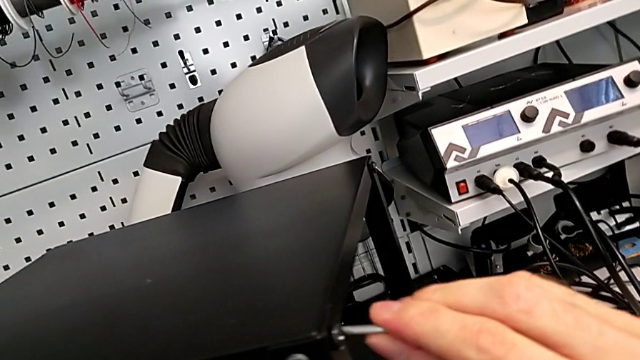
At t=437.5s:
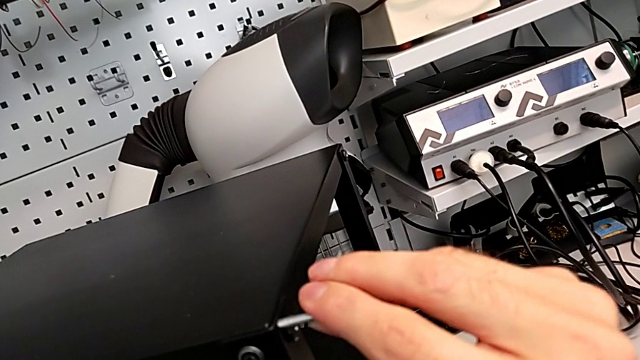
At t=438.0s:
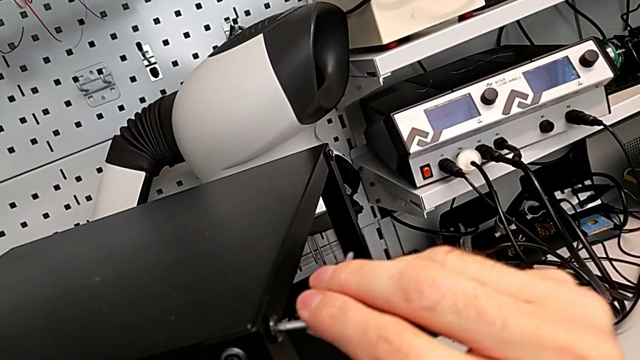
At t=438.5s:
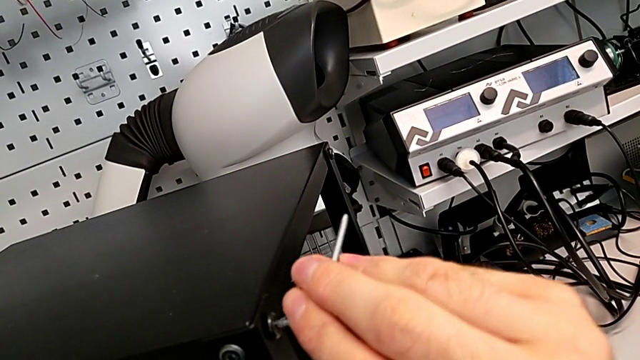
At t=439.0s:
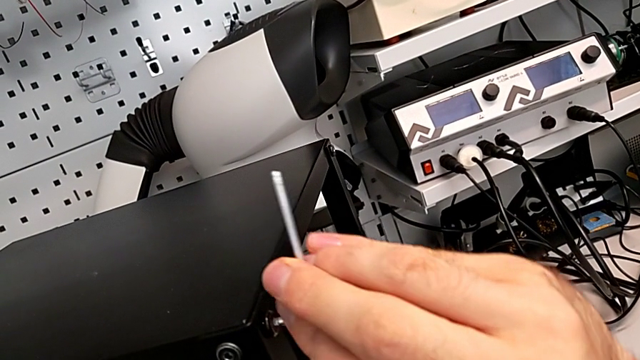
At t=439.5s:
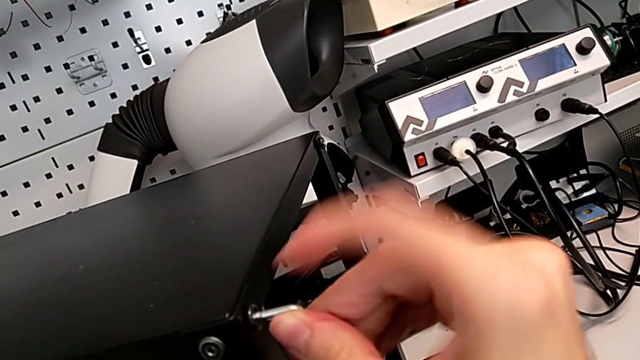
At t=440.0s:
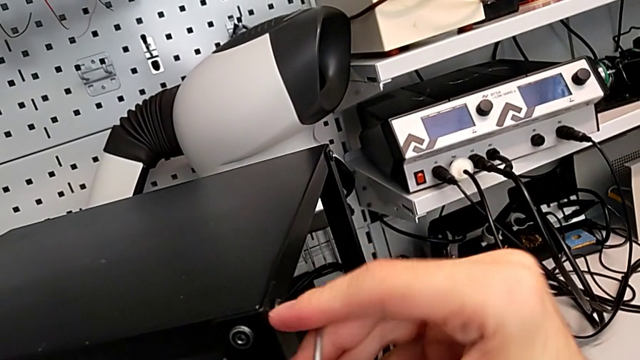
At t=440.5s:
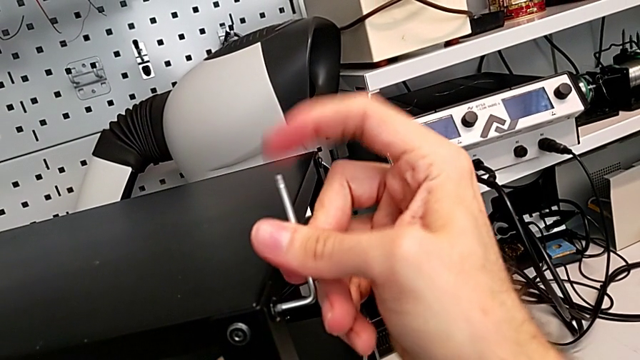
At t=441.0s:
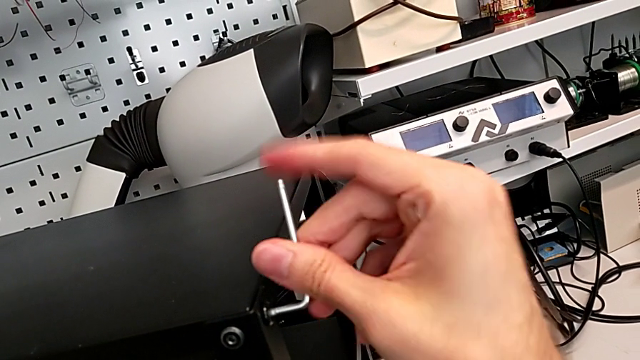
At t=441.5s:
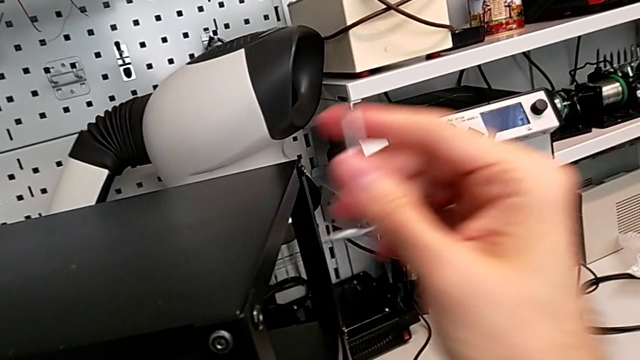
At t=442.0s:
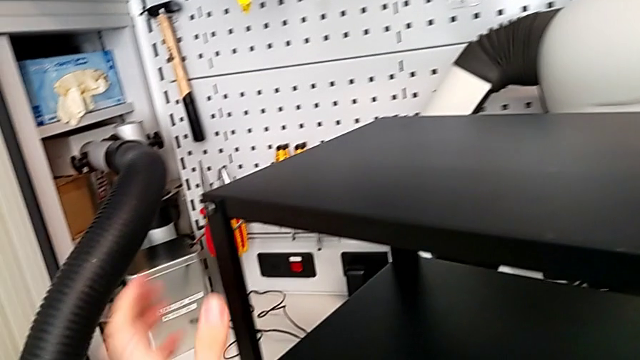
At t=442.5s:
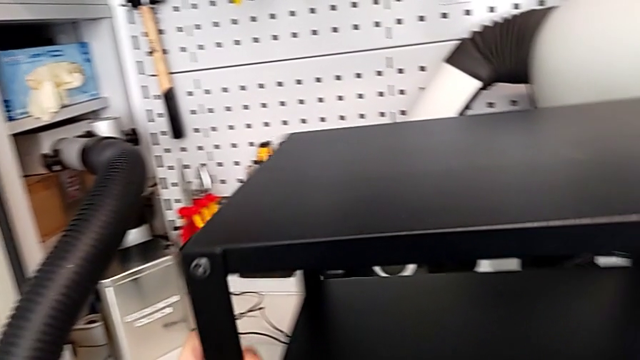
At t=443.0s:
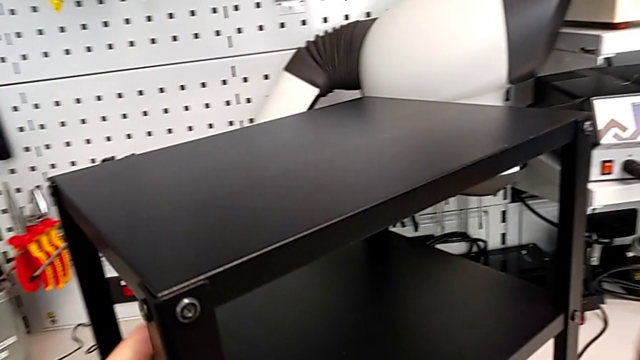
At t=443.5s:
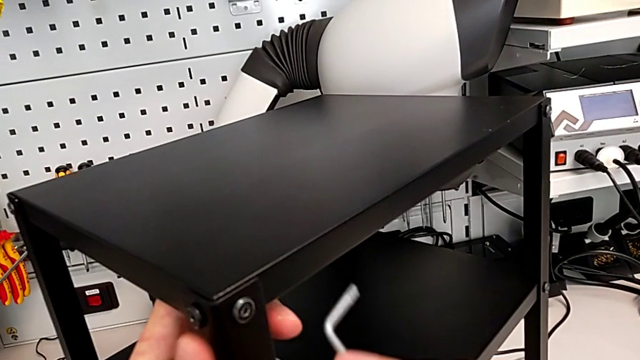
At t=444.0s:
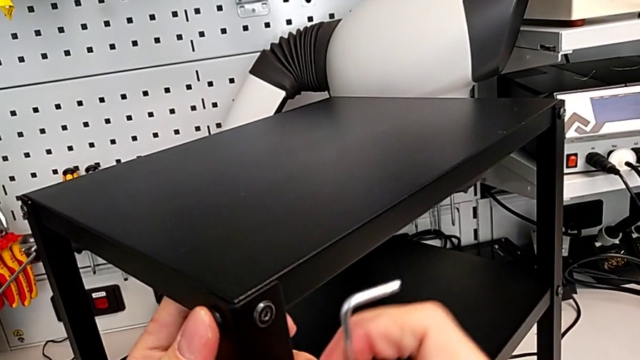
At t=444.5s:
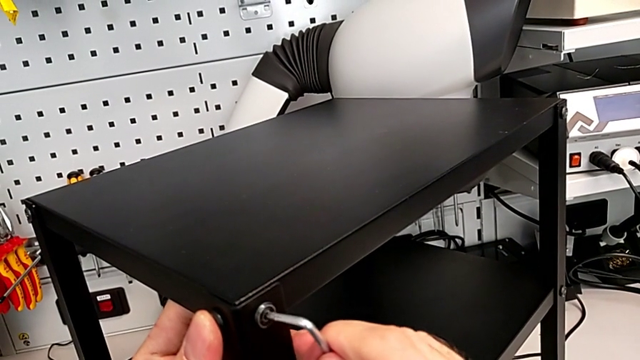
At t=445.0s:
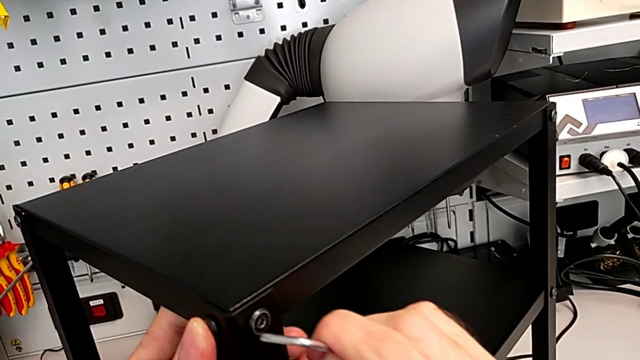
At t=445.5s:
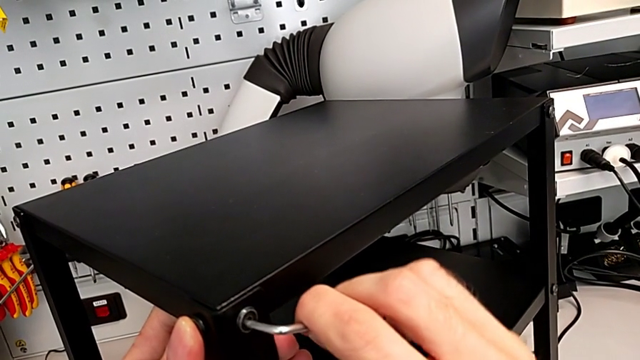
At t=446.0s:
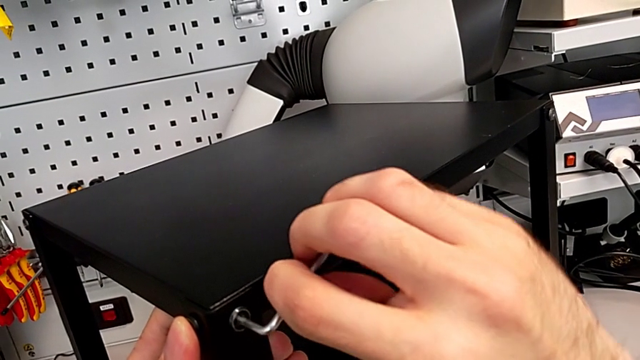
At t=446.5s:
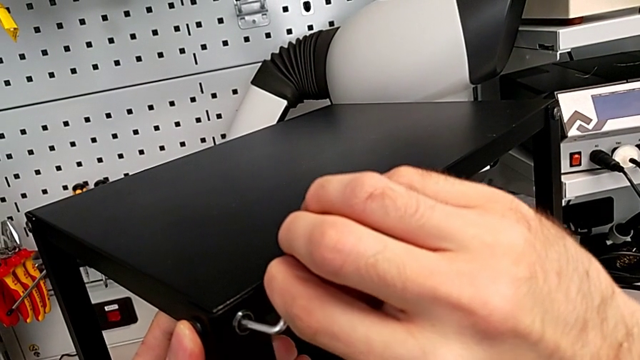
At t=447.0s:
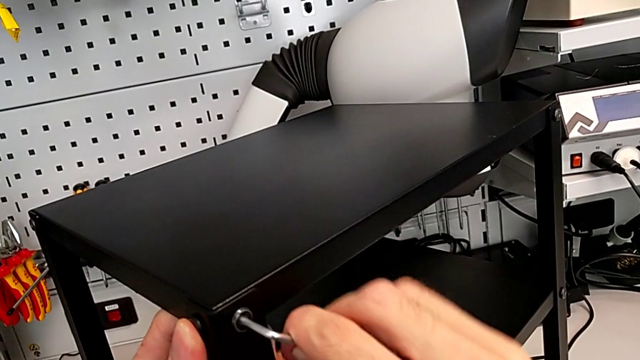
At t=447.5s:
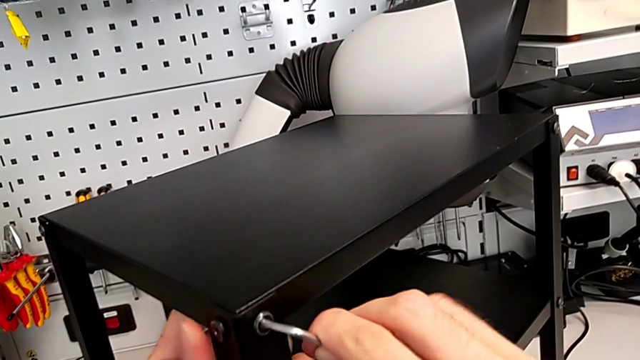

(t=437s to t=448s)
The camera wearer is tightening the hex socket heads of the top table. They insert the Allen wrench, screw the hex socket head, withdraw the Allen wrench, slide the nightstand, insert the Allen wrench, screw the hex socket head and withdraw the Allen wrench.

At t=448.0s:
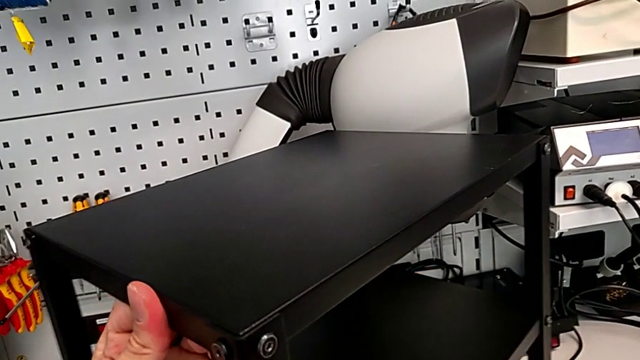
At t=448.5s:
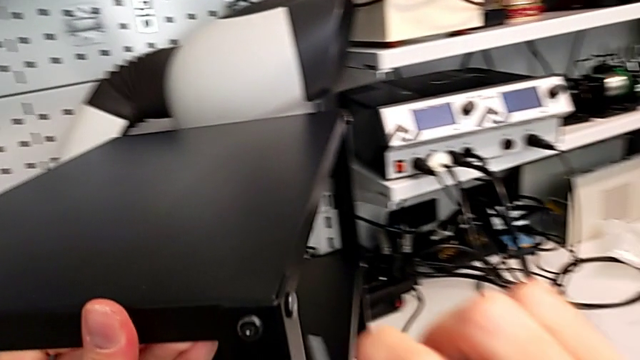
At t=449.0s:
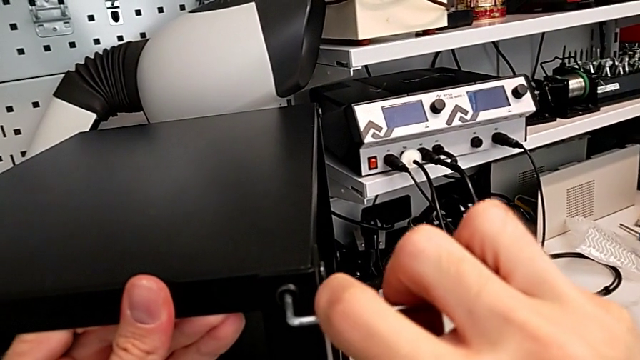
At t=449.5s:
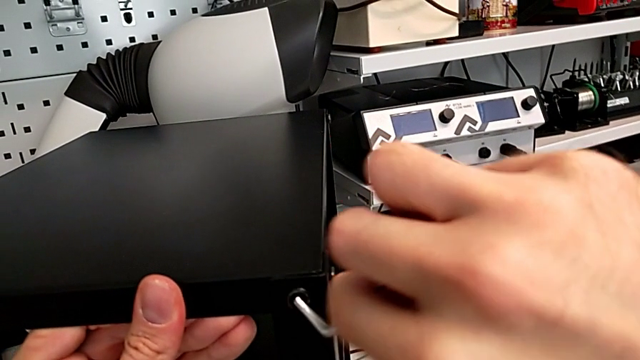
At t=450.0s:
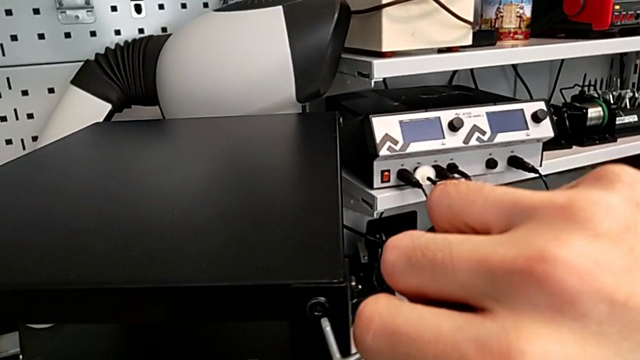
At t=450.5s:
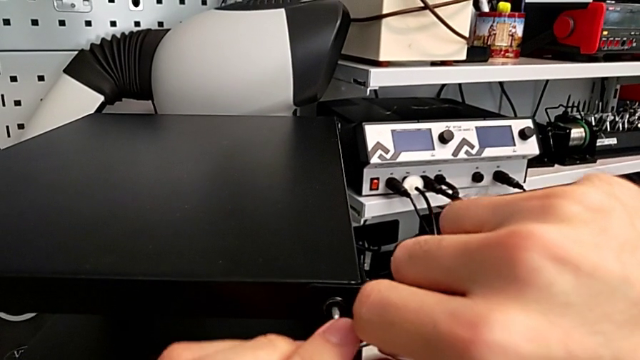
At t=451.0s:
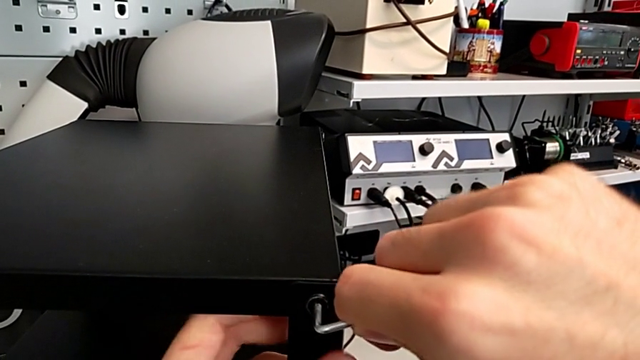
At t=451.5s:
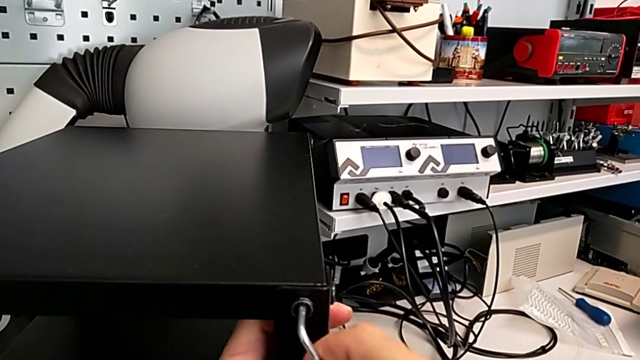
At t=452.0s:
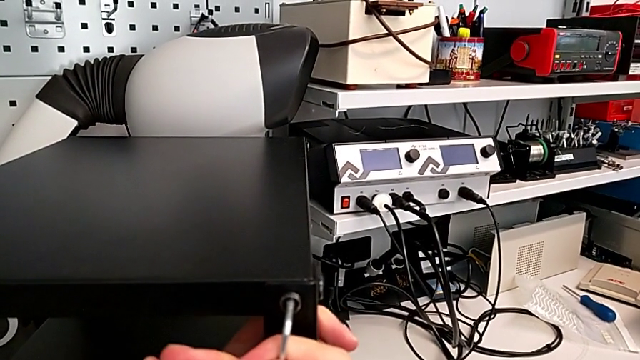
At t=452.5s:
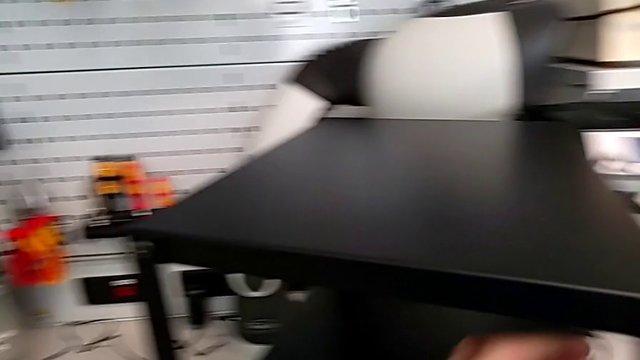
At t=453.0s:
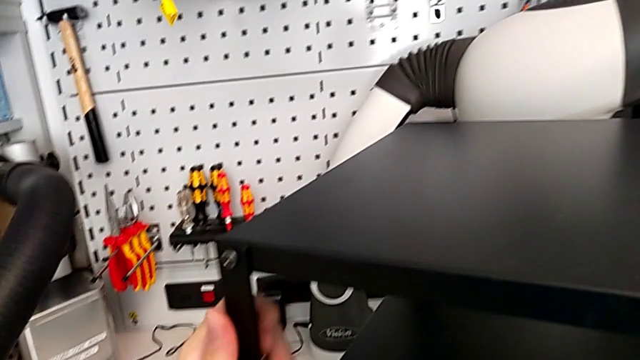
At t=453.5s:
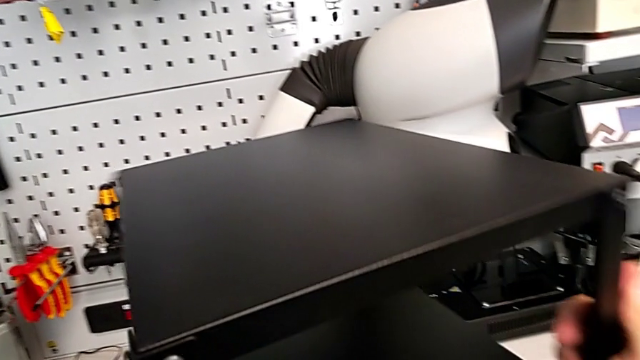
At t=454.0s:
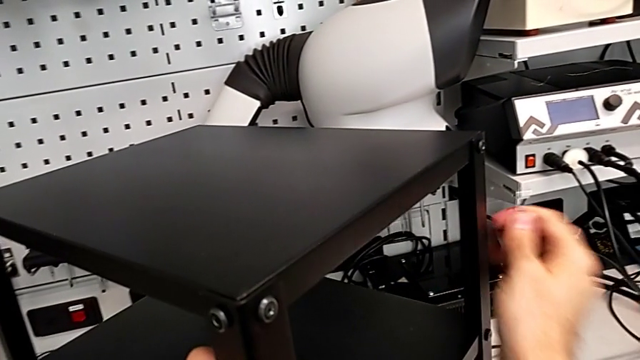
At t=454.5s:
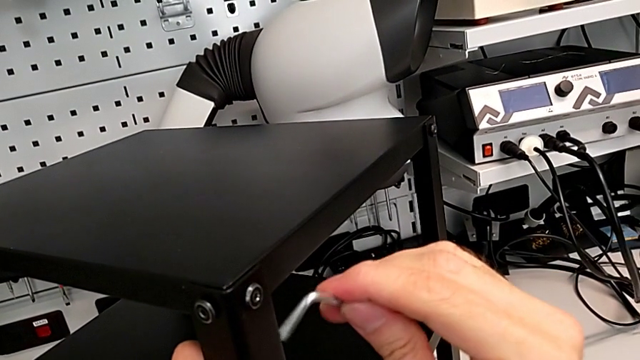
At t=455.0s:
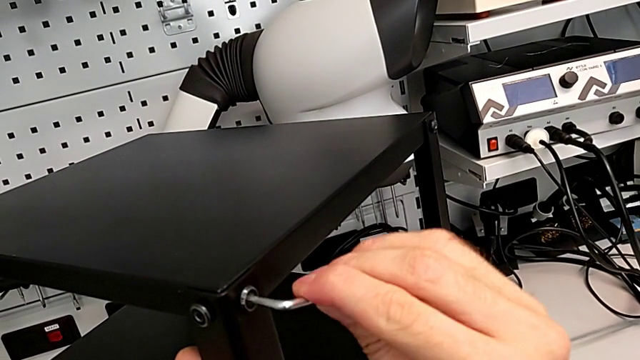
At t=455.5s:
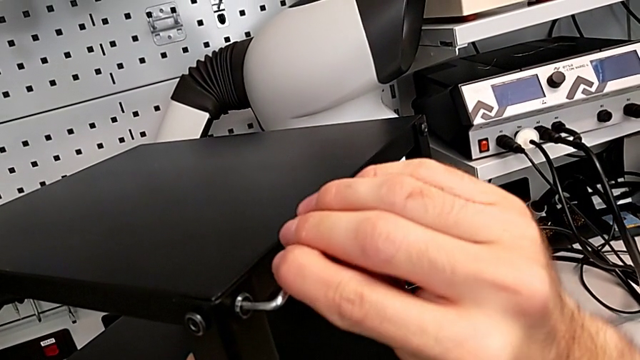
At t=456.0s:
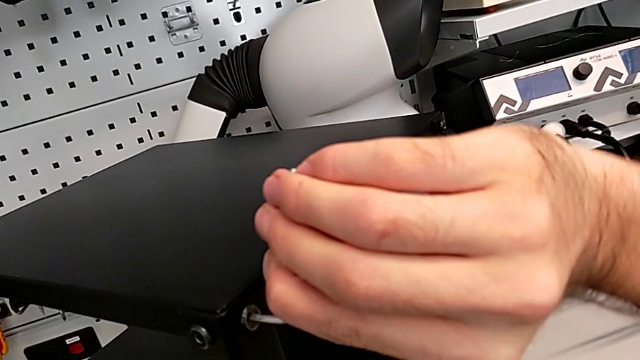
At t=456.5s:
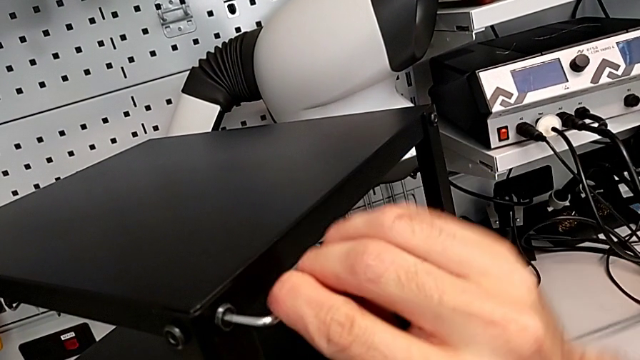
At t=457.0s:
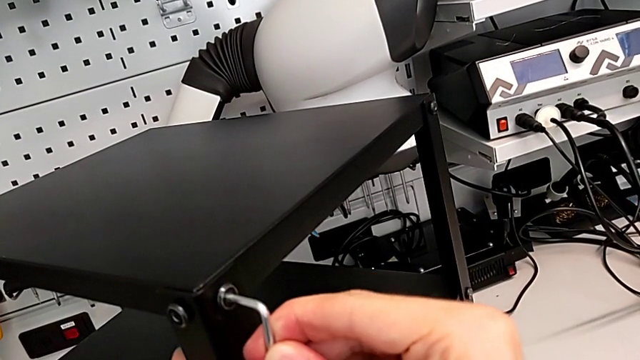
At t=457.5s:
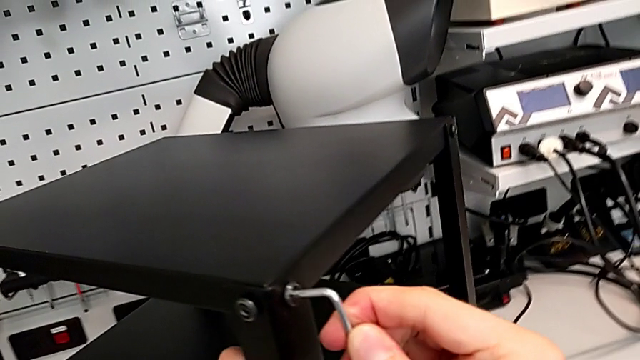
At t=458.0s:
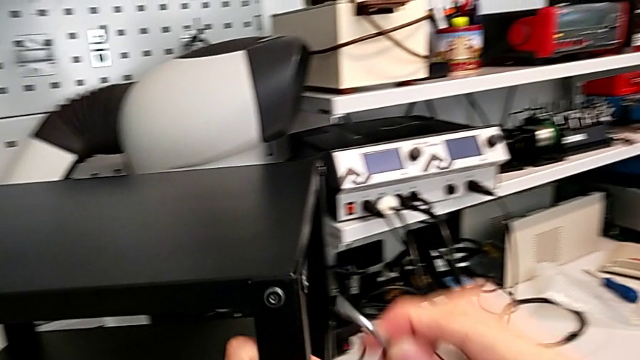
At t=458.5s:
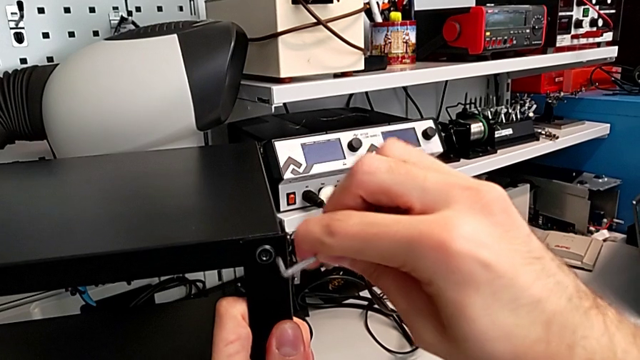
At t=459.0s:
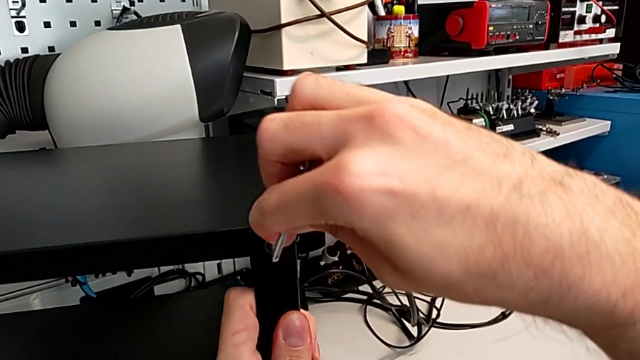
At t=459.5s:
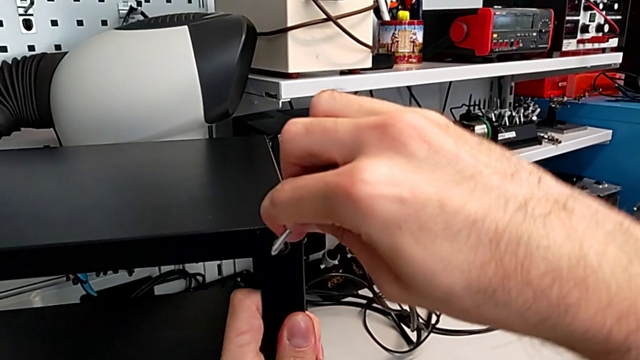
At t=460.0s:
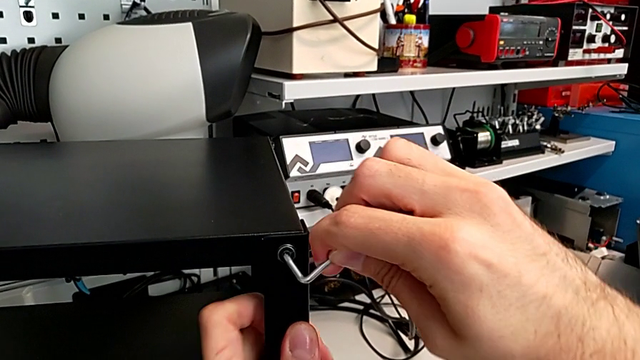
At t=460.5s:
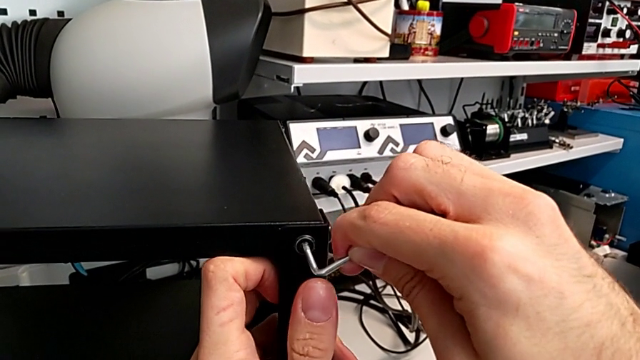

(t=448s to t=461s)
The camera wearer is tightening the hex socket heads of the top table. They slide the nightstand, insert the Allen wrench, screw the hex socket head, withdraw the Allen wrench, slide the nightstand, insert the Allen wrench and screw the hex socket head. They withdraw the Allen wrench with the right hand, slide the nightstand with the left hand and insert the Allen wrench.
